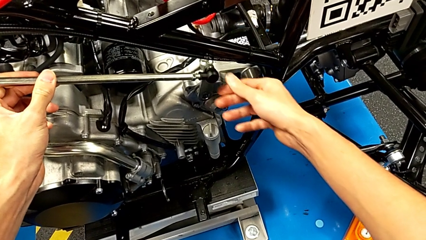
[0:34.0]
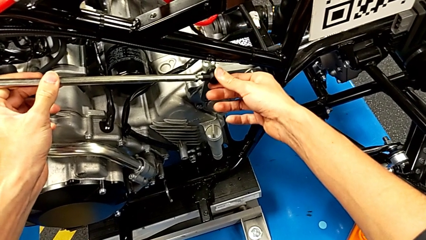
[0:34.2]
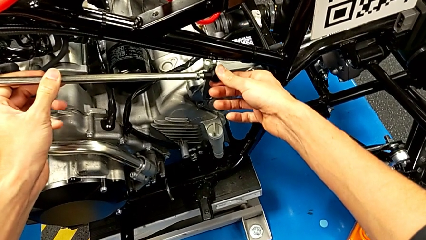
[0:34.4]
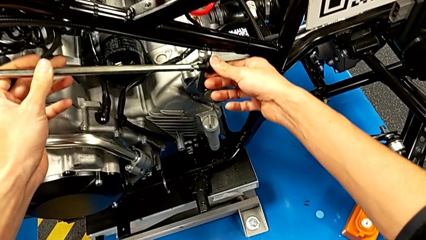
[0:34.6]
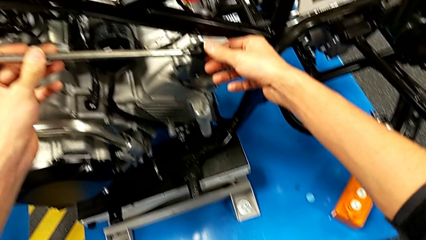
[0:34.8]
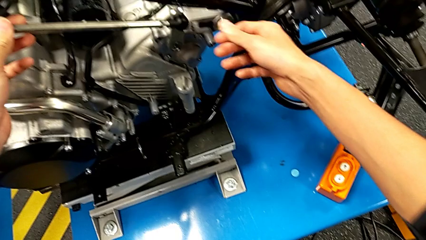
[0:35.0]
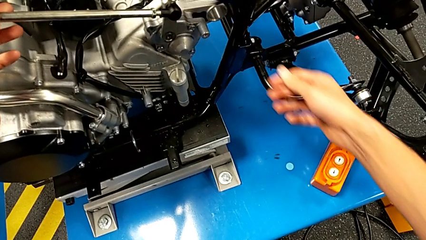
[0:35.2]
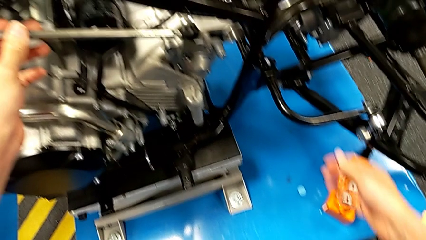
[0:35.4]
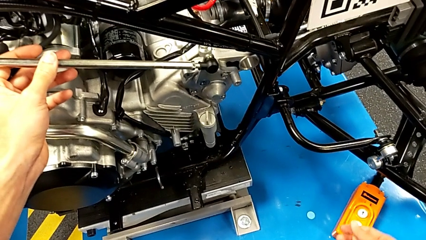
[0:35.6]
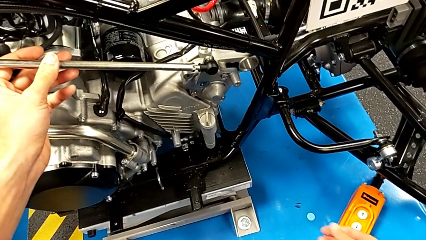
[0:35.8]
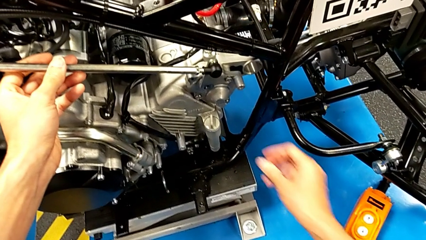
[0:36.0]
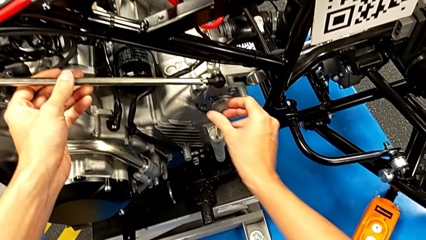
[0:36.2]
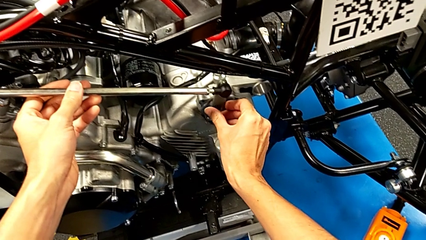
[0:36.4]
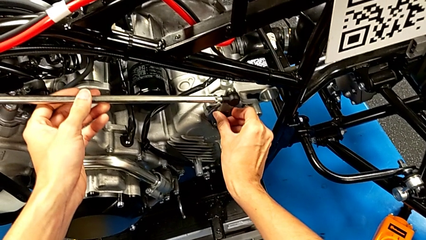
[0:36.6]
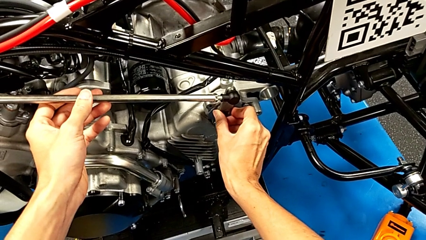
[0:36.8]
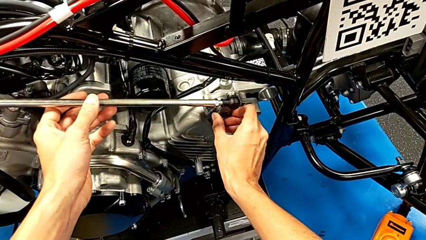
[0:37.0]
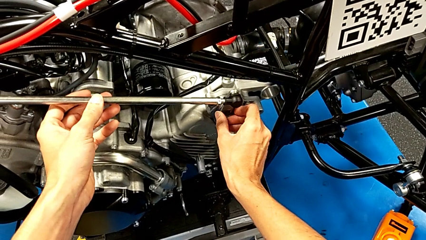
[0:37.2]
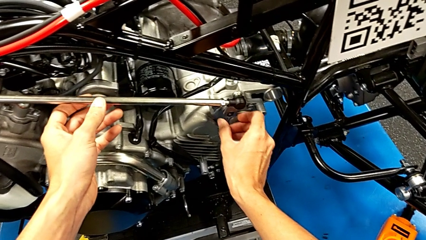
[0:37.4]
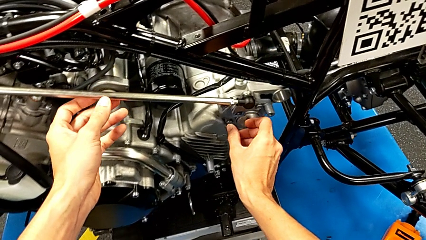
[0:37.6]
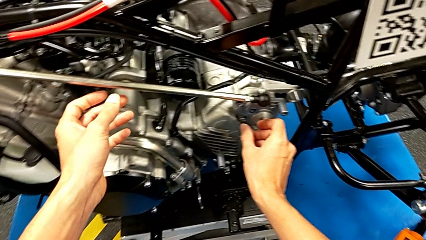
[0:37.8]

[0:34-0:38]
The camera wearer is putting the second lever in the motor. They keep holding the shift arm.

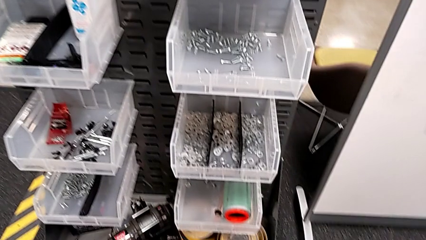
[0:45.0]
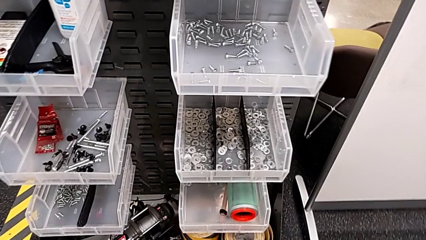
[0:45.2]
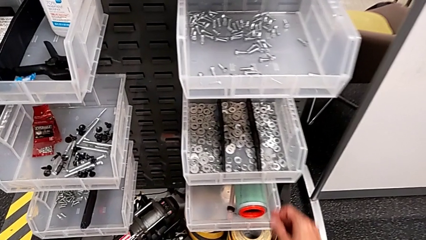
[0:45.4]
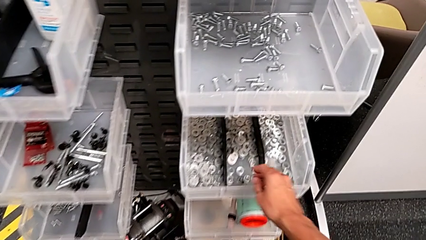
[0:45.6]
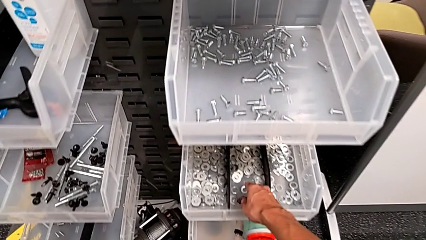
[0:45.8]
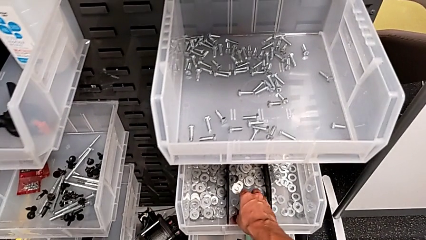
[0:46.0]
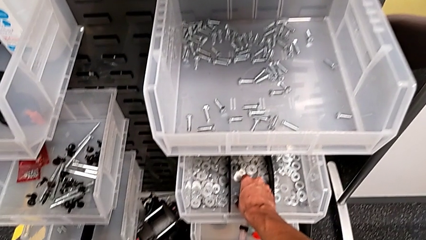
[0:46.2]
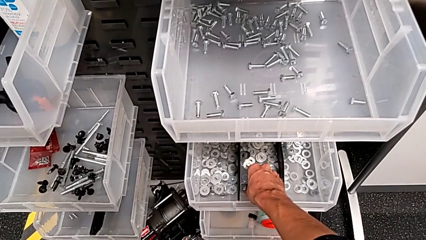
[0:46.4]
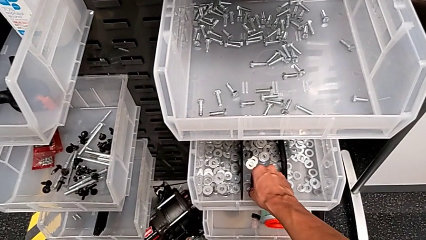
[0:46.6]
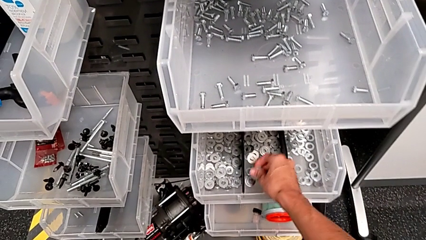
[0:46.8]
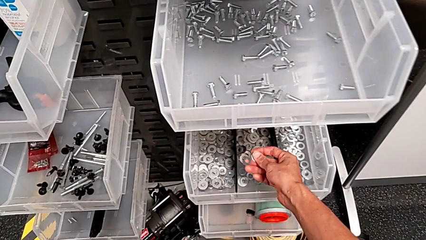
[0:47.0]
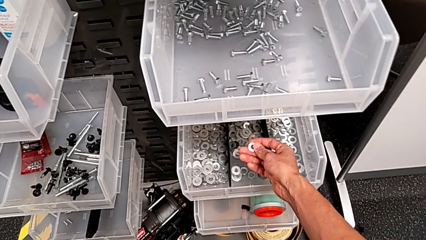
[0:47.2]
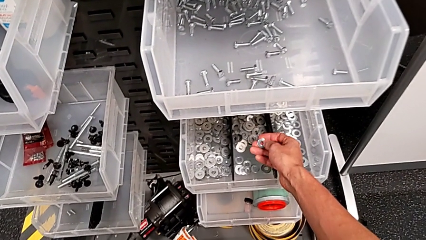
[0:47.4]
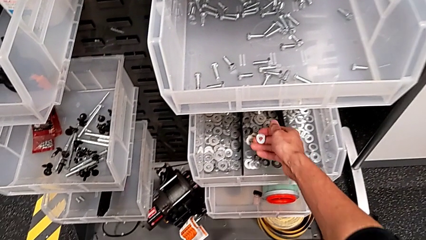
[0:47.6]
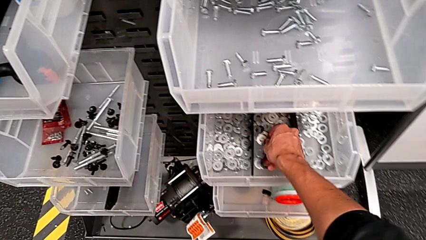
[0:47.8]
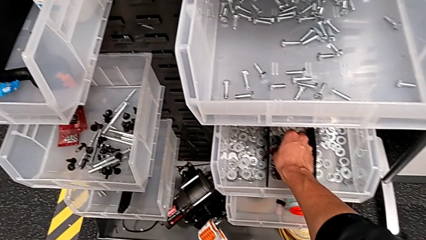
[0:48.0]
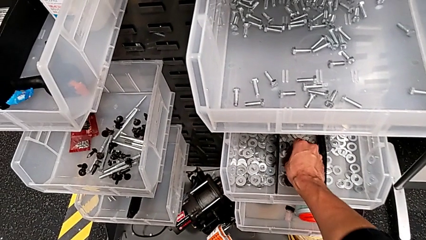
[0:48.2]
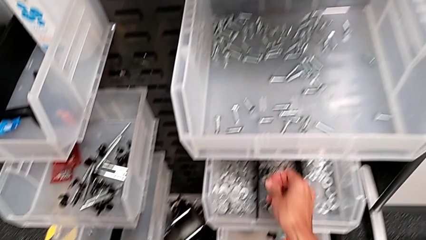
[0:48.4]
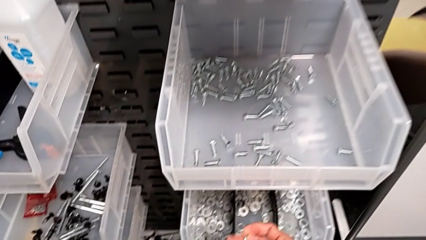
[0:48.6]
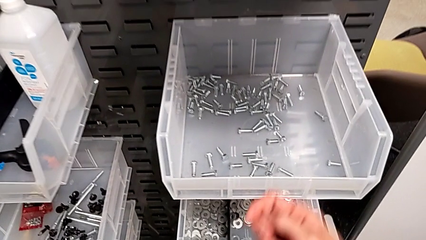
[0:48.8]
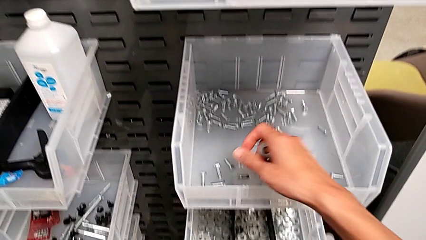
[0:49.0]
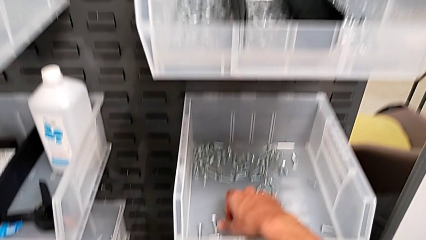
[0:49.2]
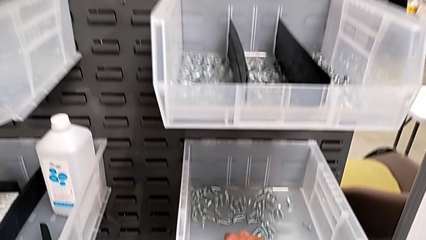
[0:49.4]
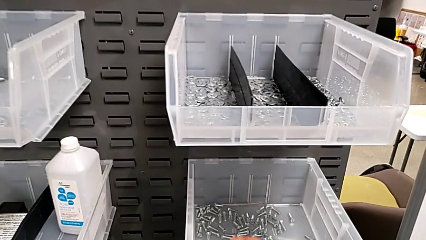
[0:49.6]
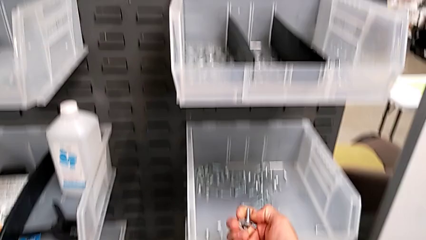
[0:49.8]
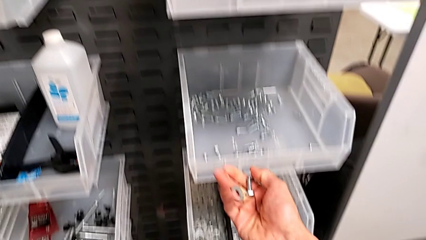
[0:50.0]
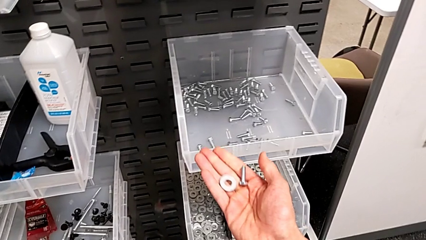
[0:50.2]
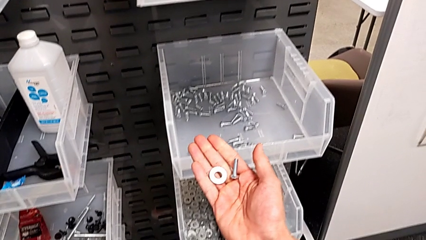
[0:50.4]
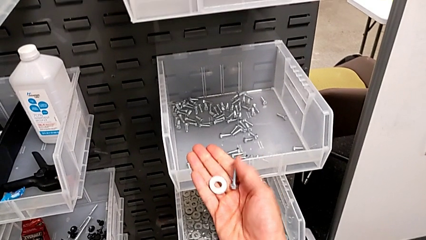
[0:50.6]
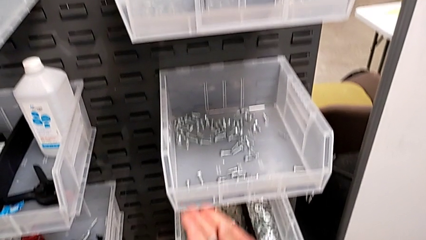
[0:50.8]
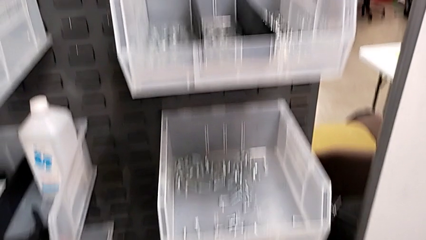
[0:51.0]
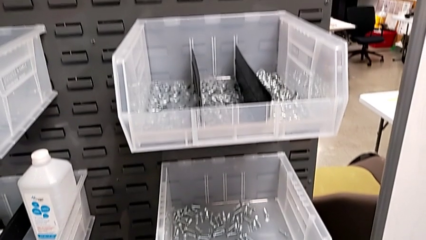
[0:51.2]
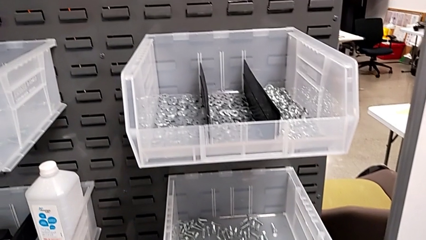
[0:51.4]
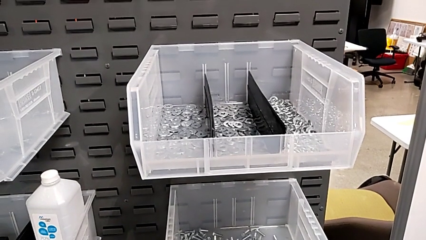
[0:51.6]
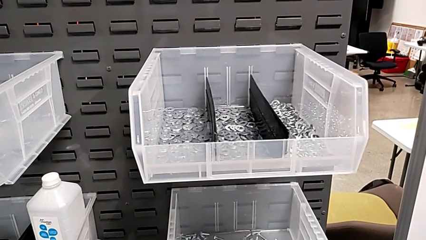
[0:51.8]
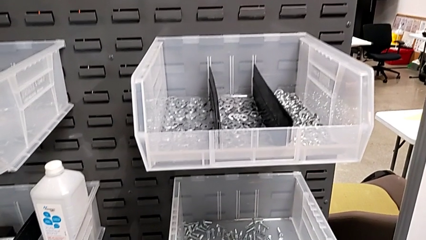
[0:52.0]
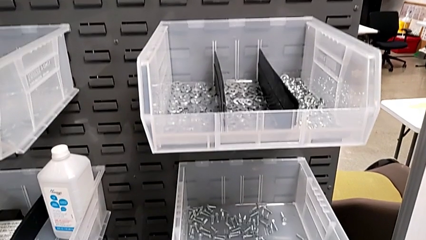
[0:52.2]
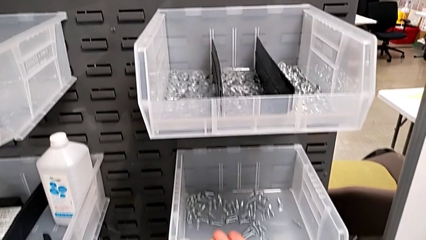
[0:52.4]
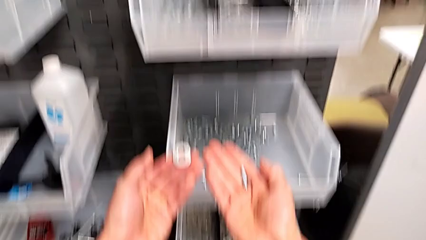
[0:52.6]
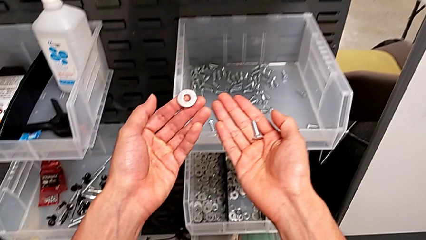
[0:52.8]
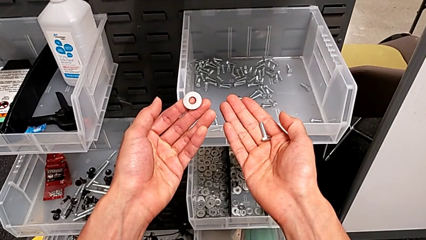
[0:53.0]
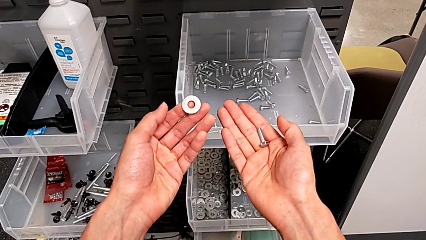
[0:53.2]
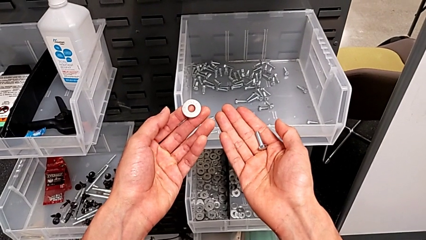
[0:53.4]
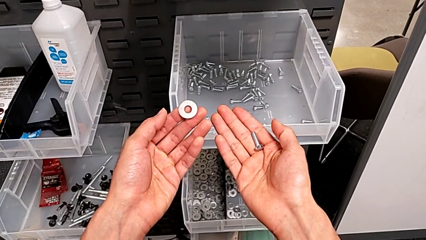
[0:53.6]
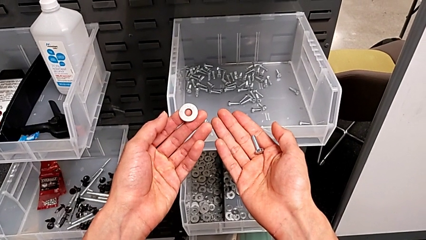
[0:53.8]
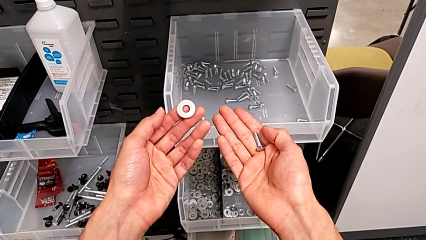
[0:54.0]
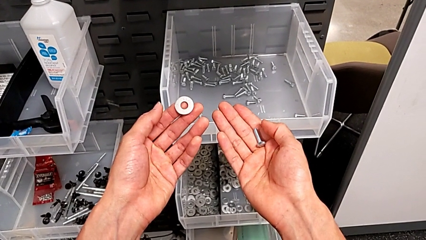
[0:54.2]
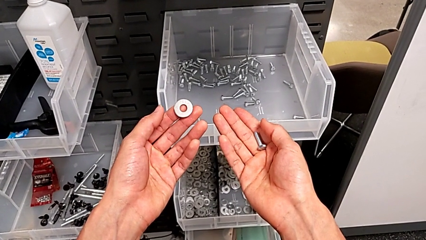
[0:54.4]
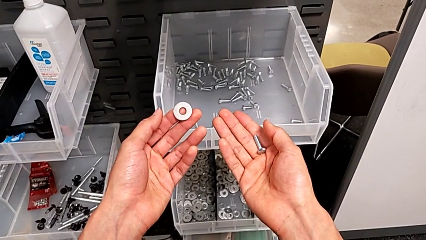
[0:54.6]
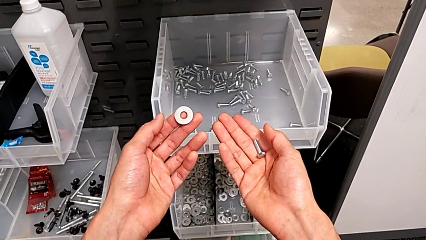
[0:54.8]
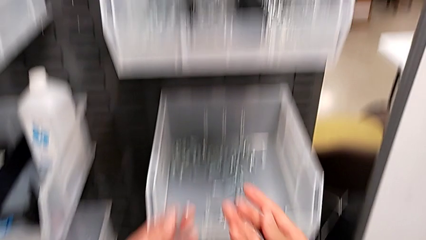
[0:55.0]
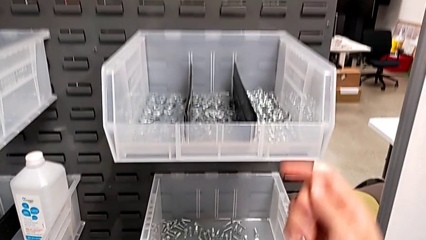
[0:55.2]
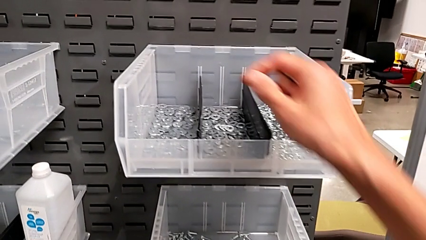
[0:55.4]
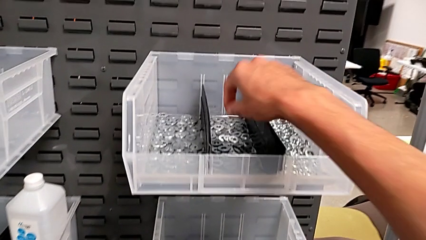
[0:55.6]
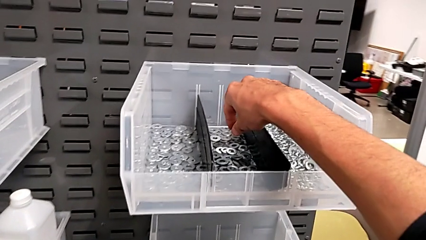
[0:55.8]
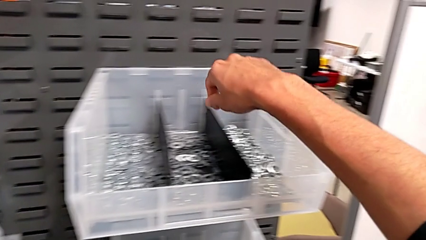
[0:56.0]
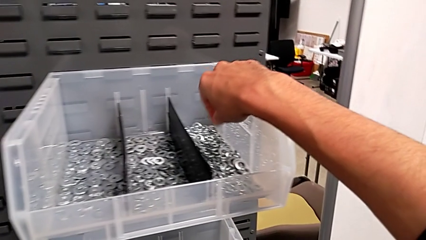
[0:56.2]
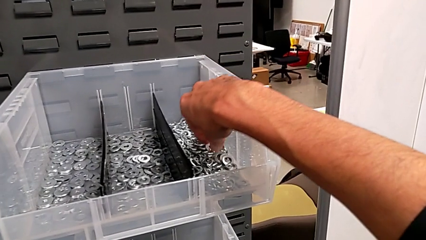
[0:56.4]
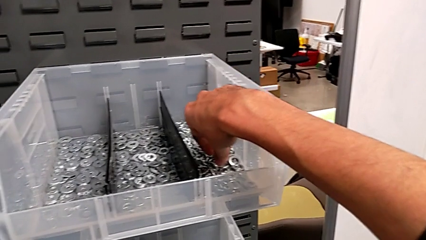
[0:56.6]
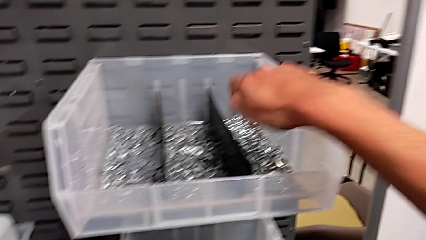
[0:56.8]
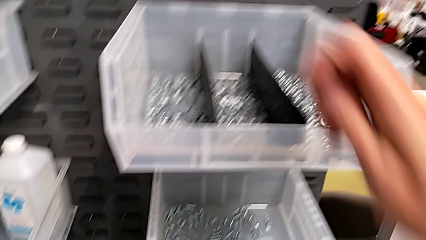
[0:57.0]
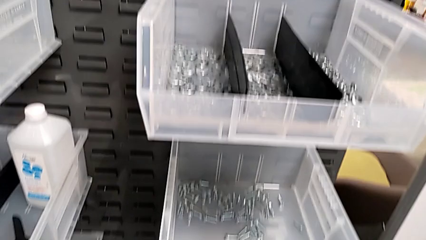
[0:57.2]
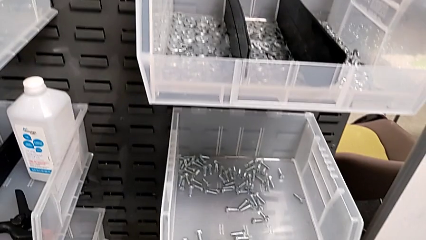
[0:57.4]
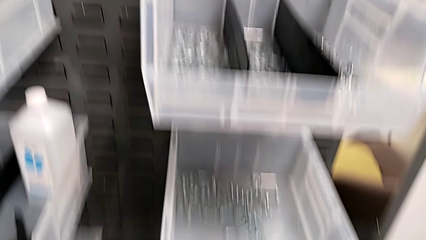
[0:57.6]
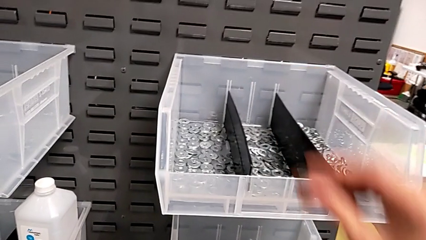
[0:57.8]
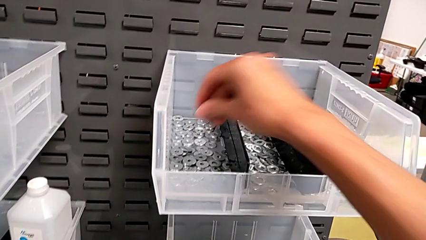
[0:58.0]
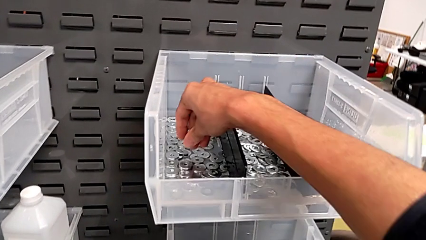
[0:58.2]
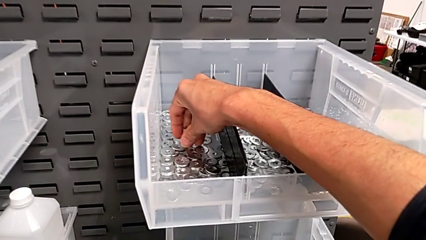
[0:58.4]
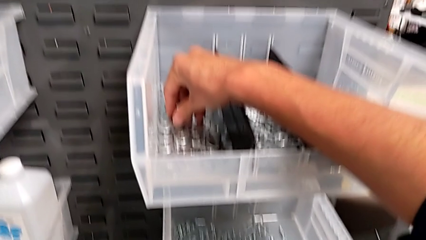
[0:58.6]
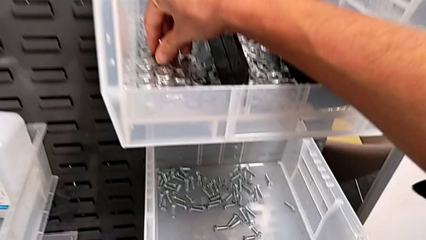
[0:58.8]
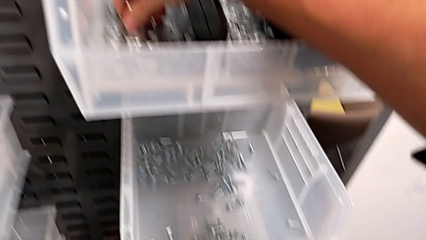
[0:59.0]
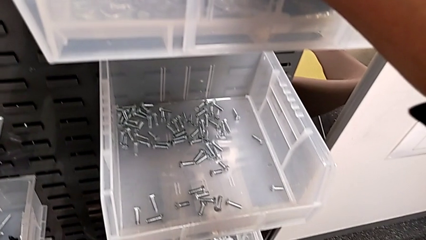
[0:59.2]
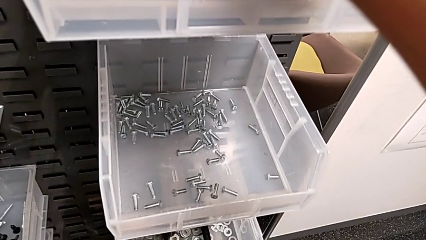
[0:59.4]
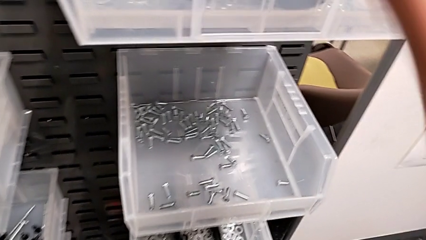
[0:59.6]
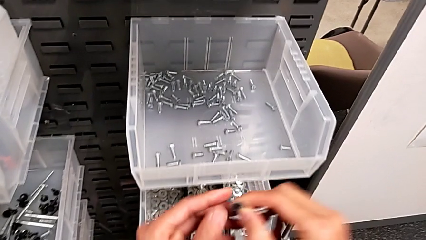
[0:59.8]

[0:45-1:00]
The camera wearer is taking one washer and one bolt. They grab the washer, grab the bolt, hold the washer with the left hand, hold the bolt with the right hand and approach the washer.
